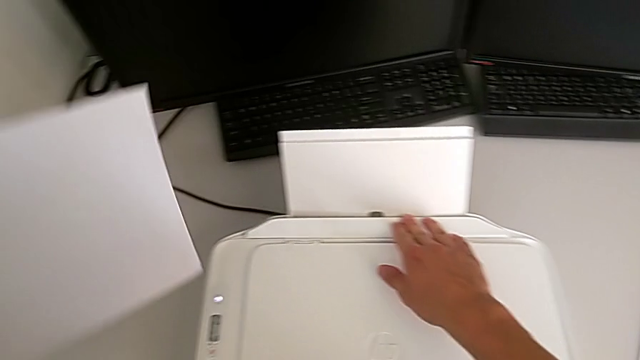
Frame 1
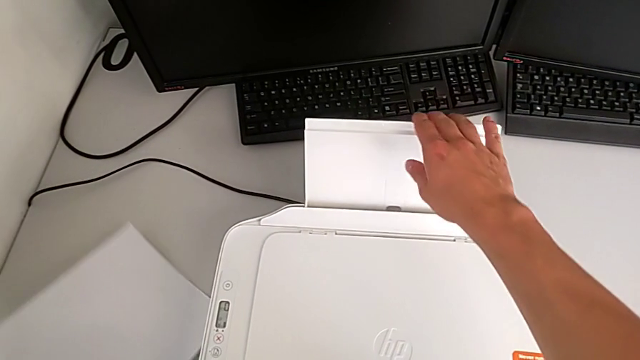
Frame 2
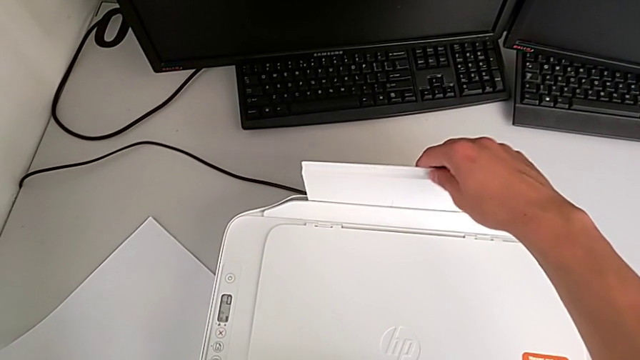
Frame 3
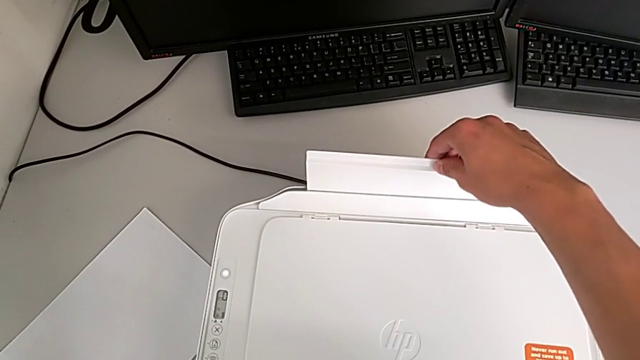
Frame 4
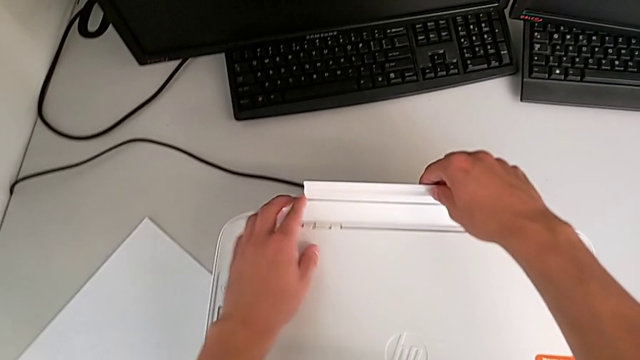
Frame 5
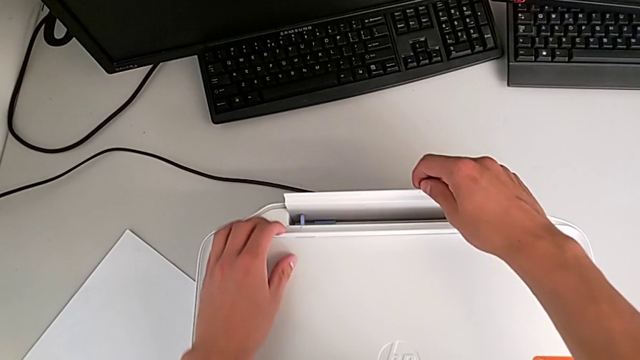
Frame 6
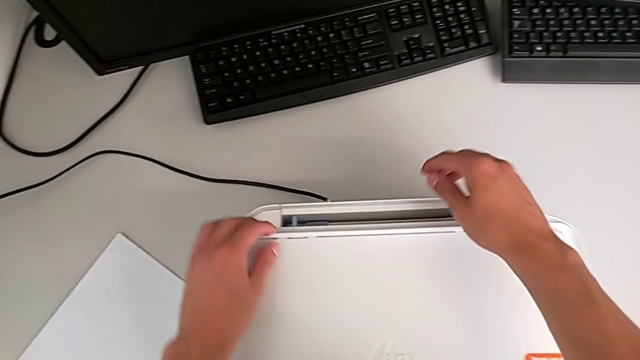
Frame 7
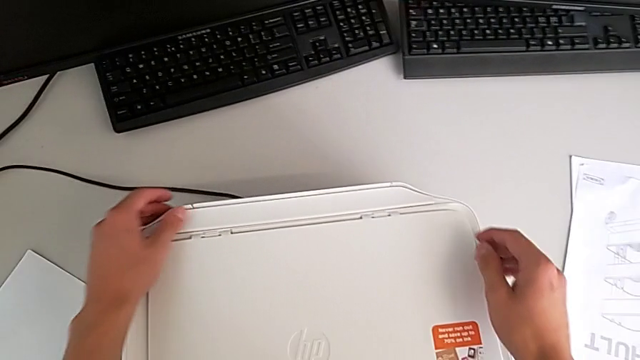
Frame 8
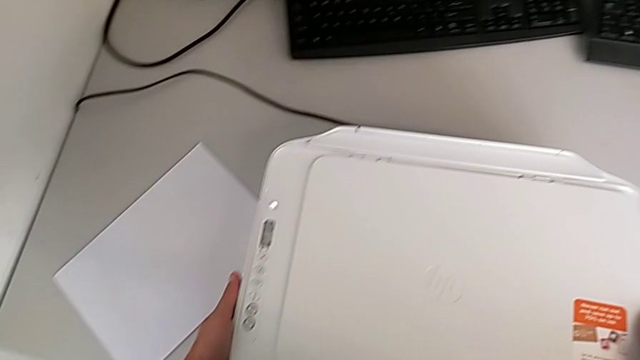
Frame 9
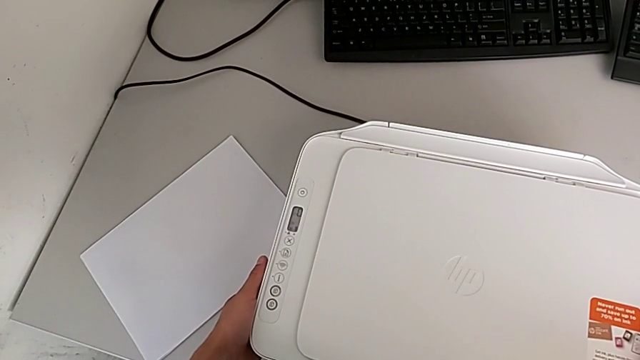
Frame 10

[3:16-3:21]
The camera wearer is closing all the paper trays of the printer. They place the paper stack, grab the paper tray and close it.
